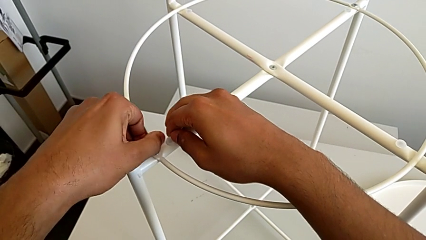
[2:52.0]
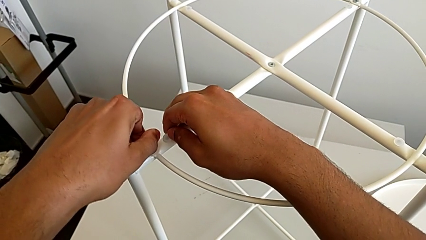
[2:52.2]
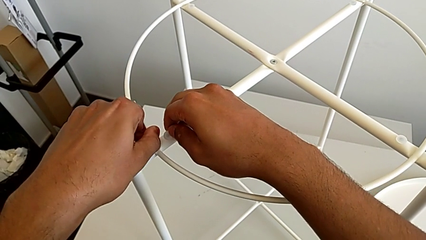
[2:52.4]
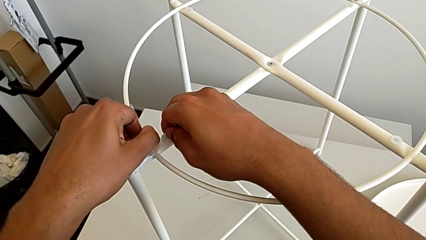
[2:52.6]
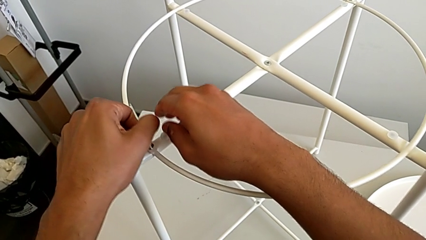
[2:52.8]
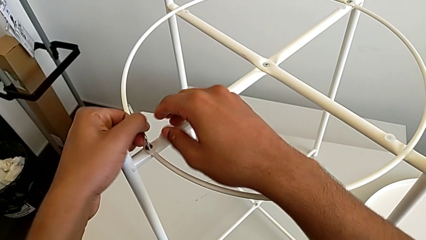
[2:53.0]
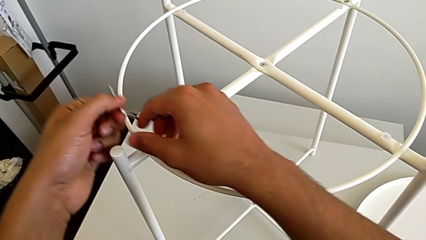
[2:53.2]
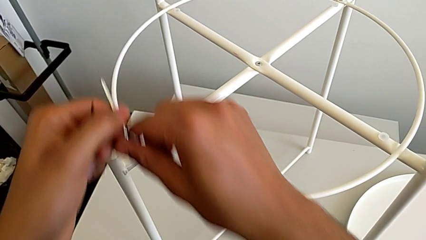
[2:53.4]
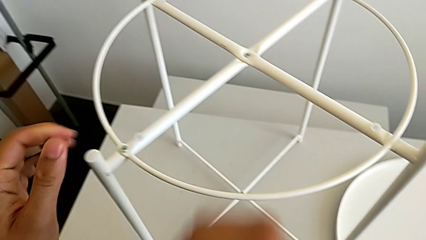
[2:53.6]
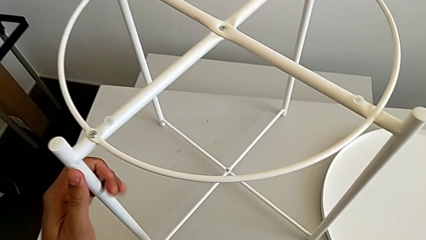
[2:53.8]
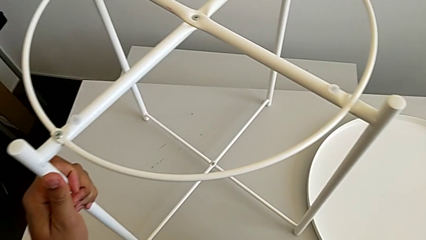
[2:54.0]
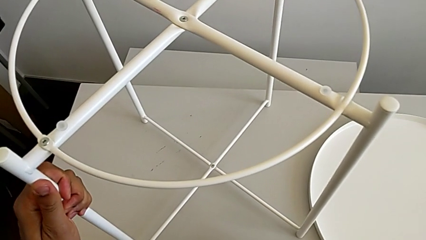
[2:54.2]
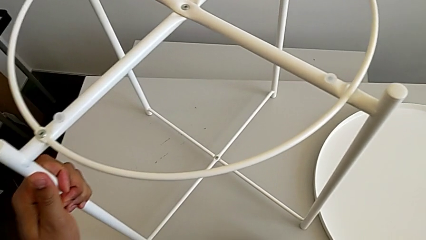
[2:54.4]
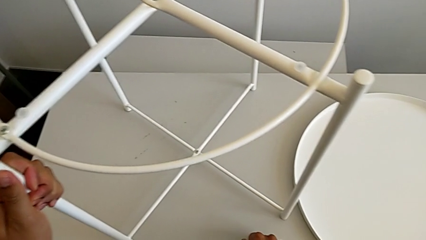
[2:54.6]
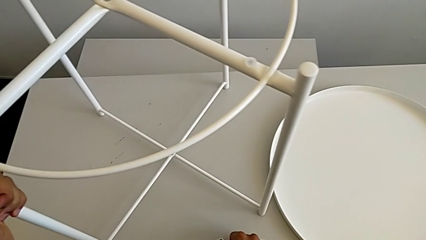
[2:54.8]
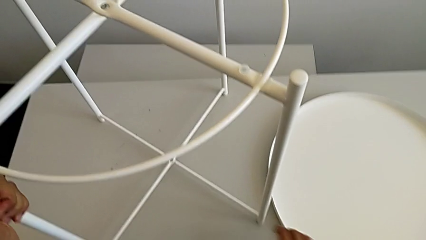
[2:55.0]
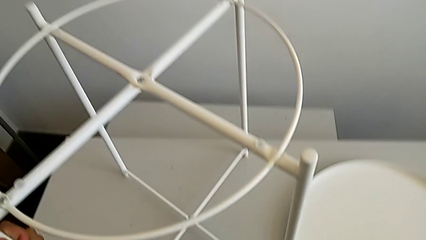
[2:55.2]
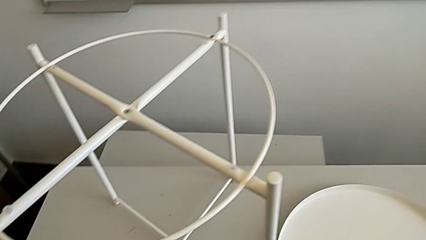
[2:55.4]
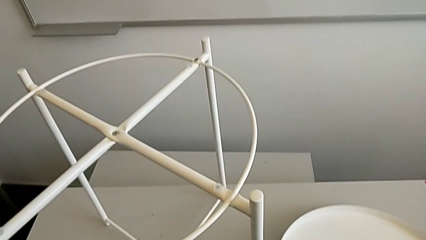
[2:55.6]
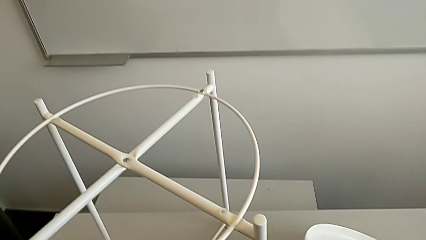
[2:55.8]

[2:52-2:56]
The camera wearer is screwing the second hex socket head of the circle with an Allen wrench. They withdraw the Allen wrench and place it.

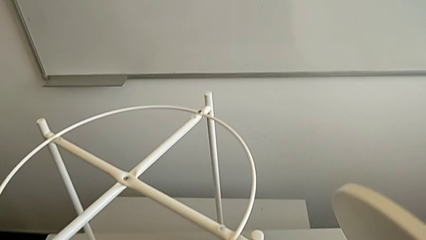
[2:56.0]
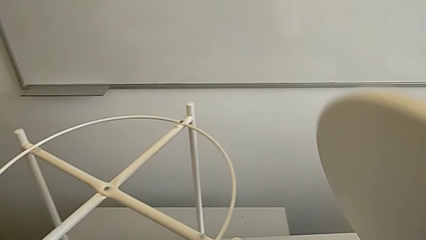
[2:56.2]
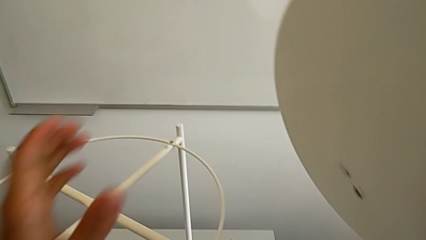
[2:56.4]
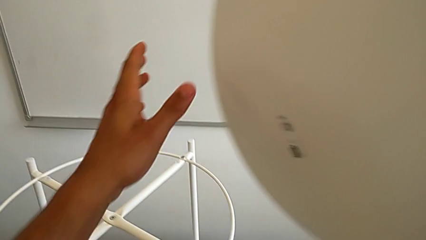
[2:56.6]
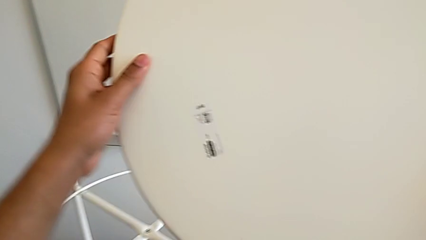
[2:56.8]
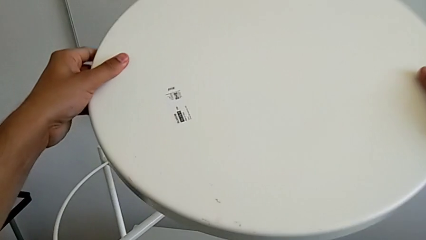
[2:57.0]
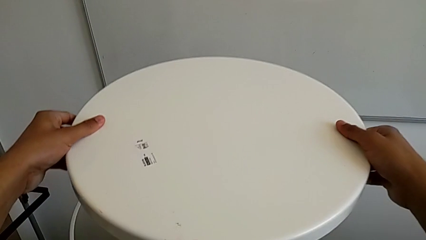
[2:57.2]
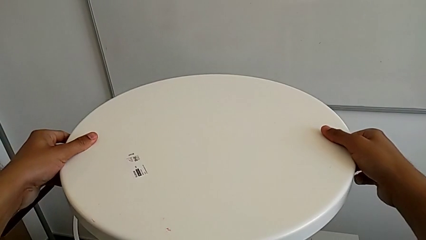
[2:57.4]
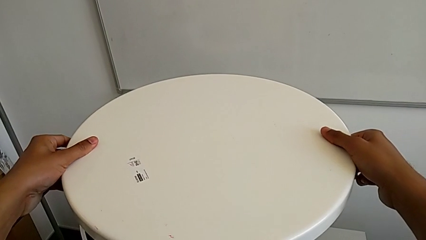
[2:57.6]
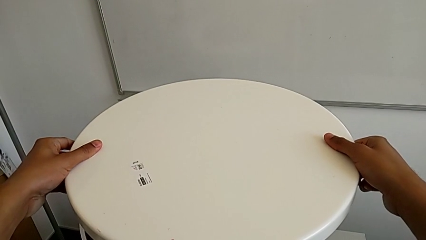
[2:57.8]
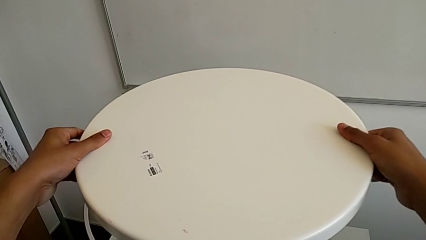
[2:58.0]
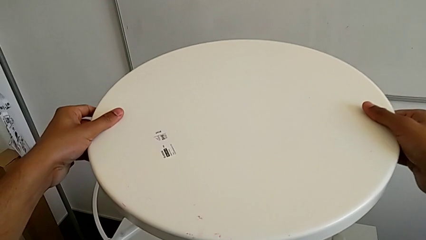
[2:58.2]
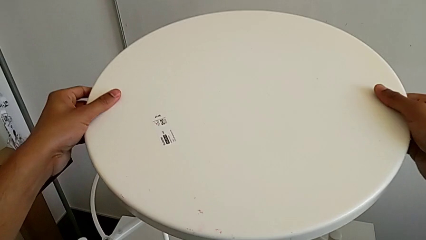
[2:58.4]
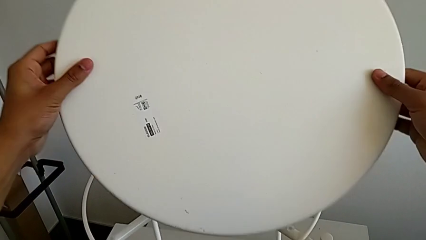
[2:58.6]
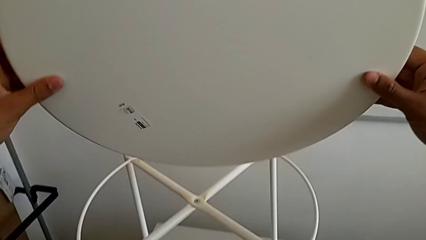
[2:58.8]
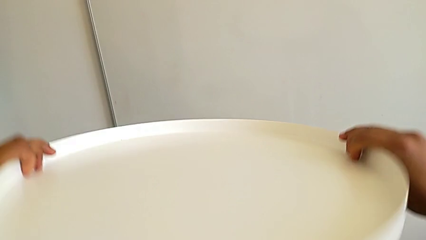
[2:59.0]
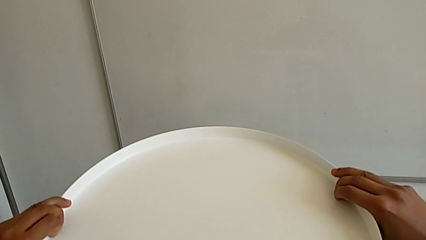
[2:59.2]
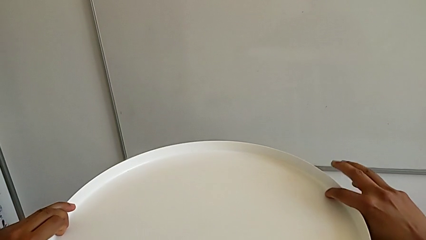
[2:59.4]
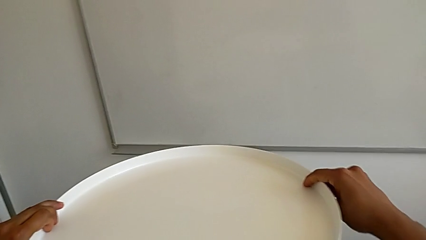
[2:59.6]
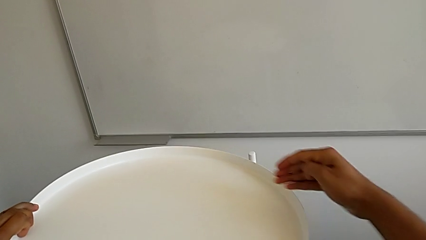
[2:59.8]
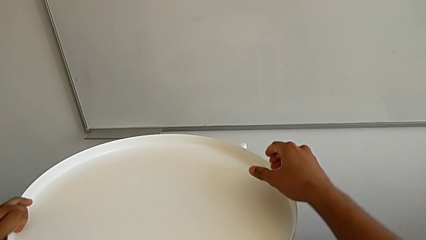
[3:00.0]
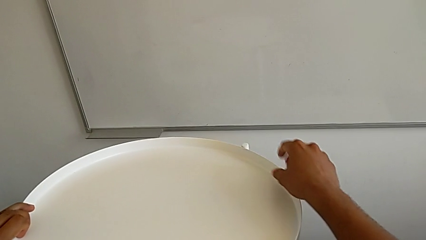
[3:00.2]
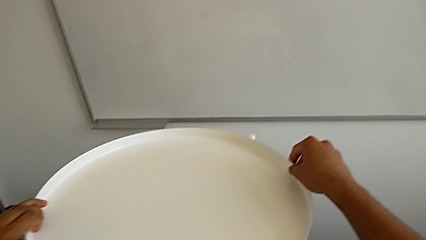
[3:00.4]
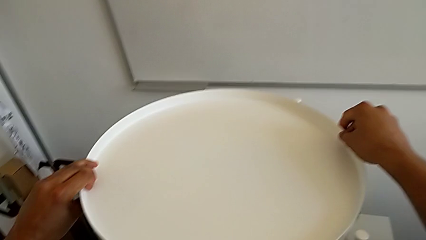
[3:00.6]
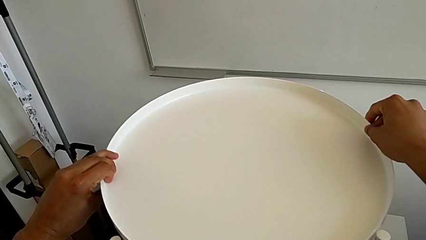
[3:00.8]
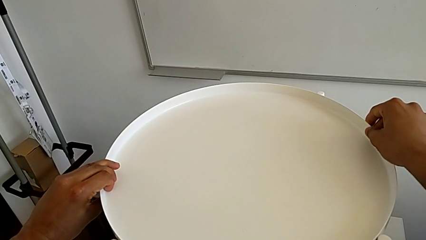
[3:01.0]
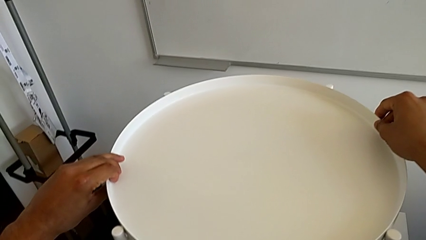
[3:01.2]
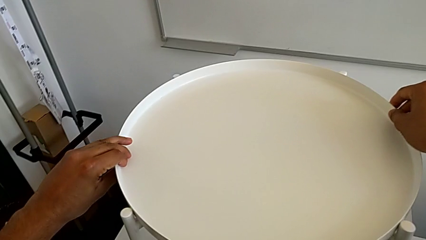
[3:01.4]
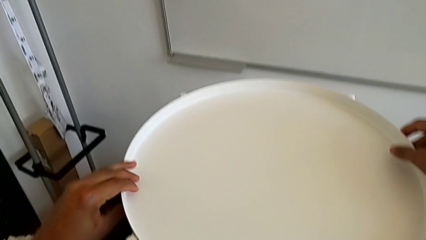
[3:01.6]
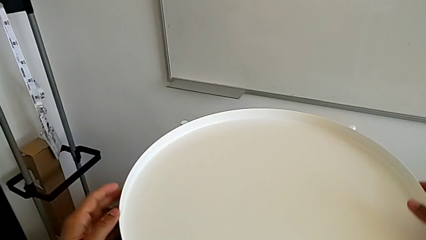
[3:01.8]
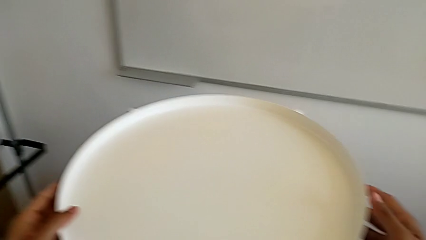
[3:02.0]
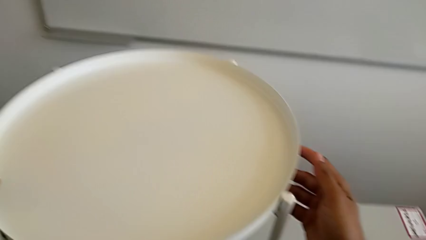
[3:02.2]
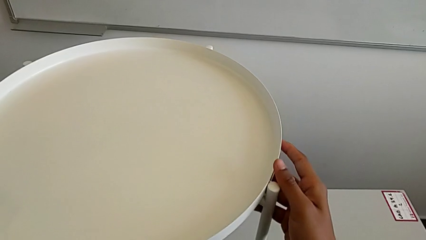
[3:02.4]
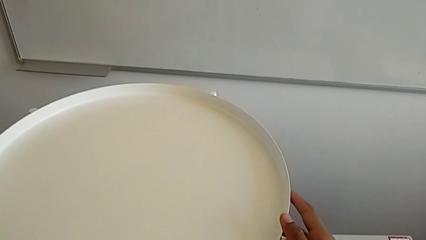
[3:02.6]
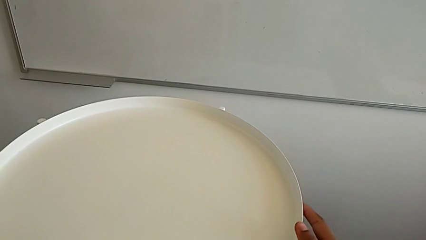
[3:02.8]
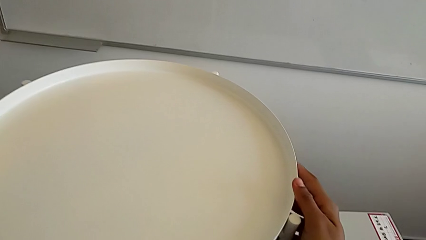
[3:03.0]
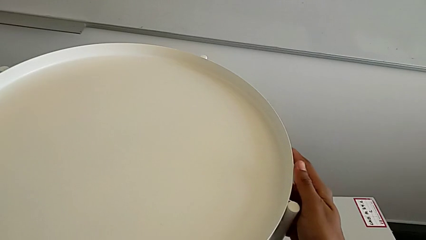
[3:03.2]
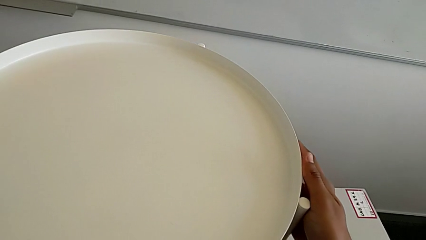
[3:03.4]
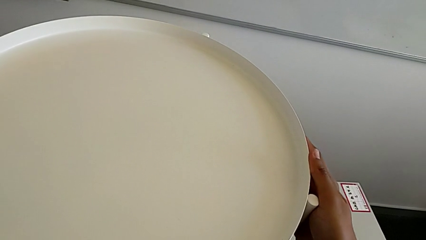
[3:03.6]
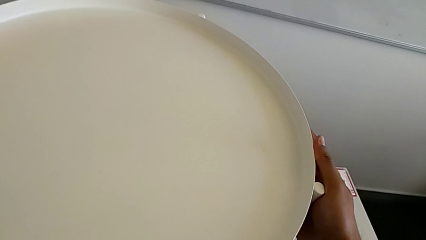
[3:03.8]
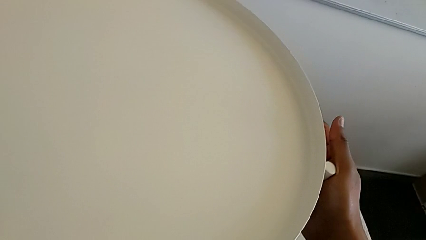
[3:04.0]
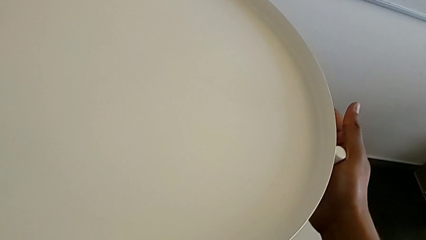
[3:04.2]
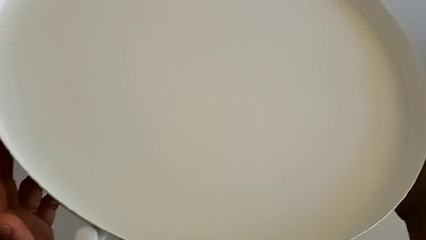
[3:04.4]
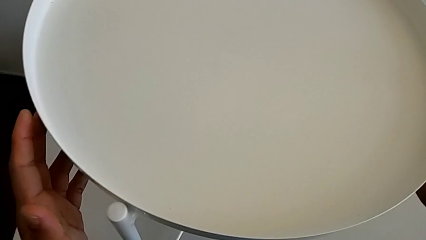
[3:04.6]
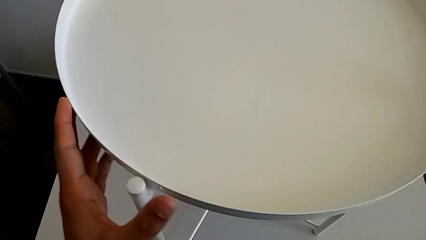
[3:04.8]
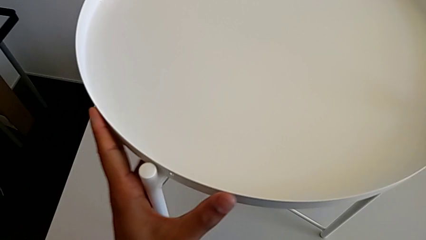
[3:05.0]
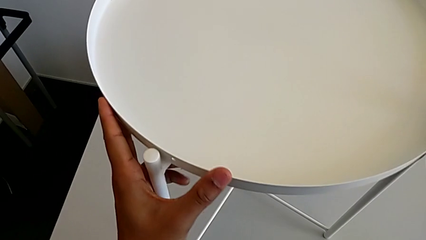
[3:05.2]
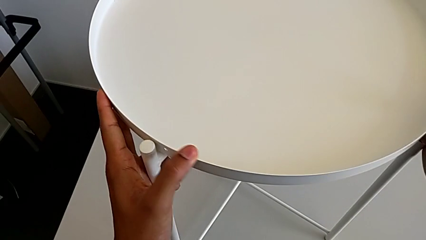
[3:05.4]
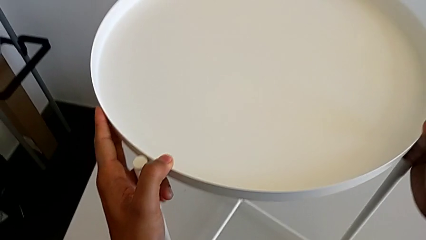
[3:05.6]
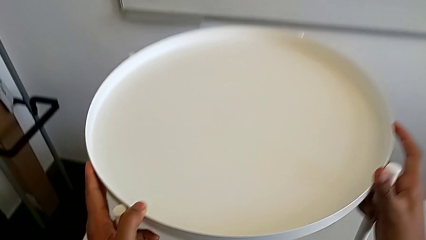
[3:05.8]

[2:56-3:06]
The camera wearer puts the tray on their legs. They grab the tray, wrongly place it on the legs upside down, flip it, place it and align it.
